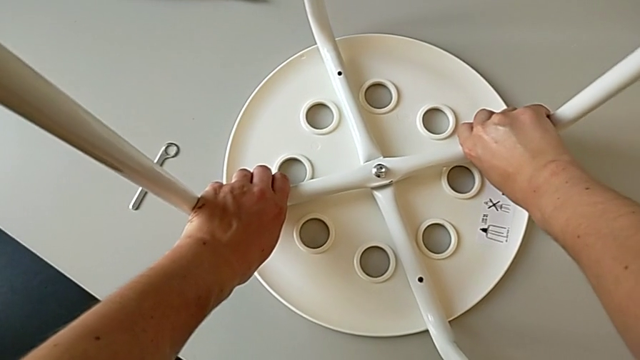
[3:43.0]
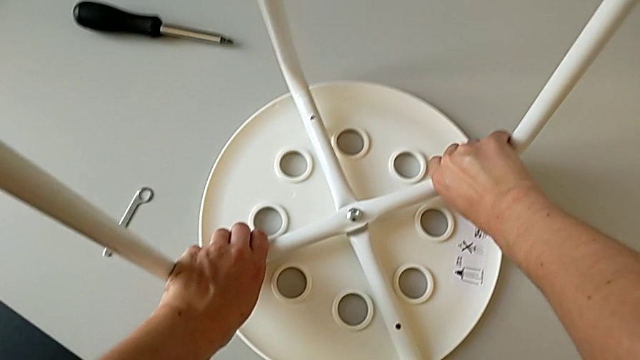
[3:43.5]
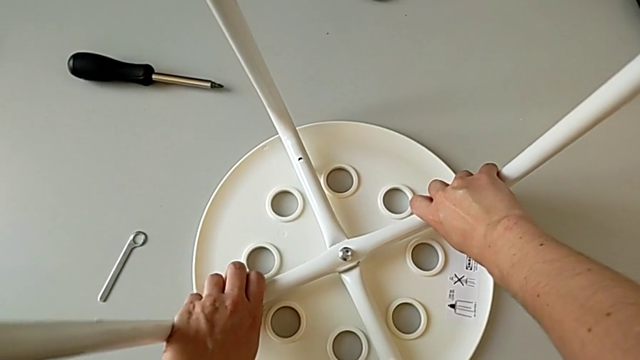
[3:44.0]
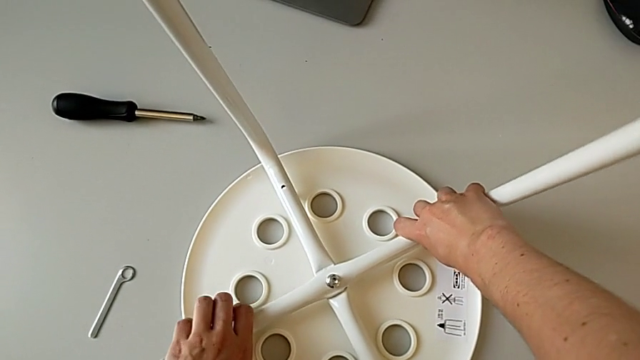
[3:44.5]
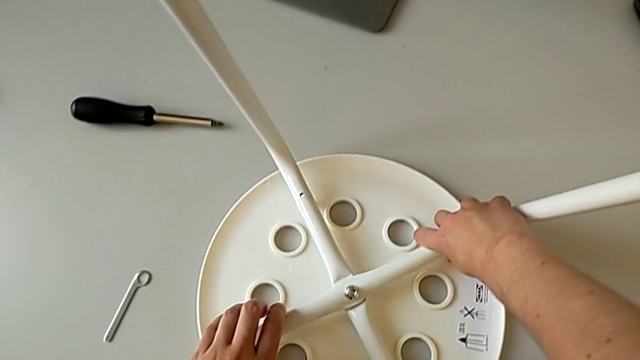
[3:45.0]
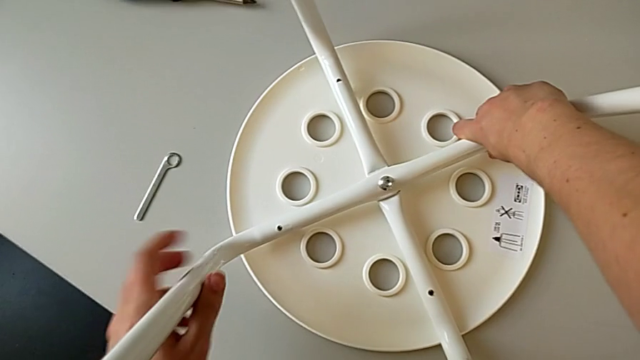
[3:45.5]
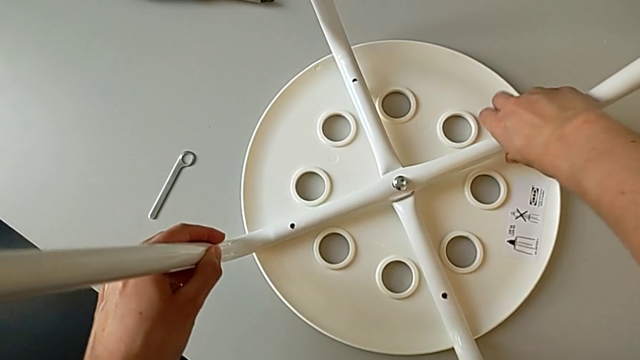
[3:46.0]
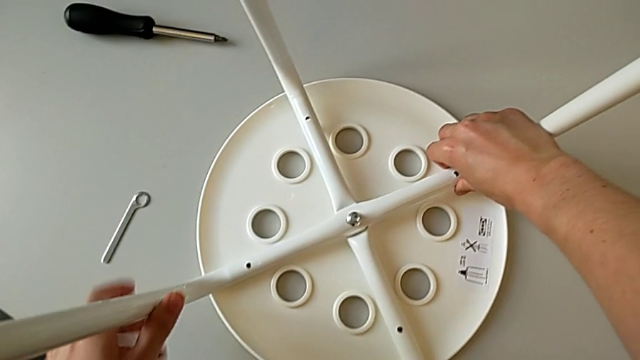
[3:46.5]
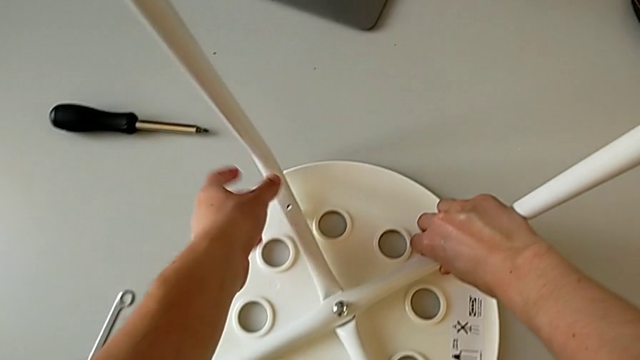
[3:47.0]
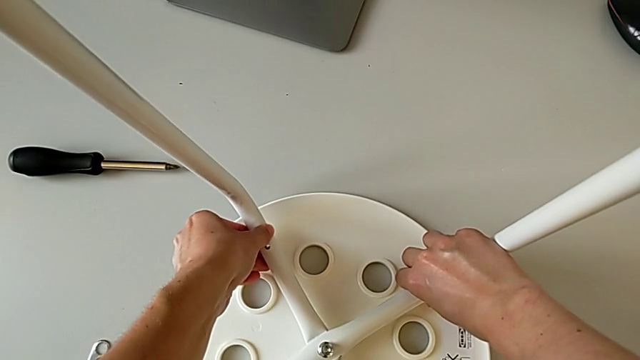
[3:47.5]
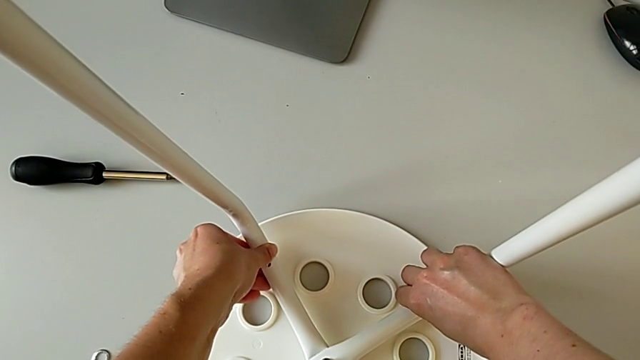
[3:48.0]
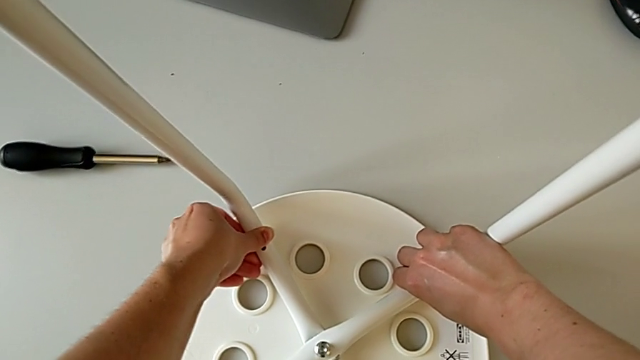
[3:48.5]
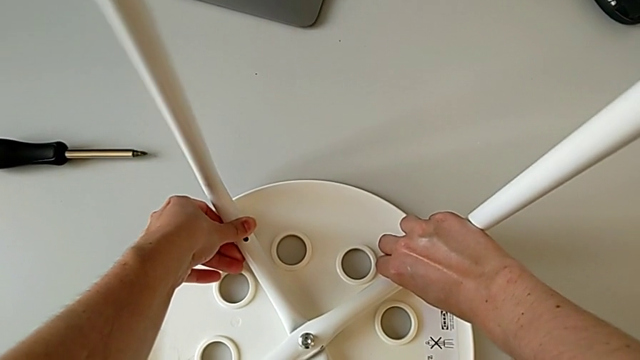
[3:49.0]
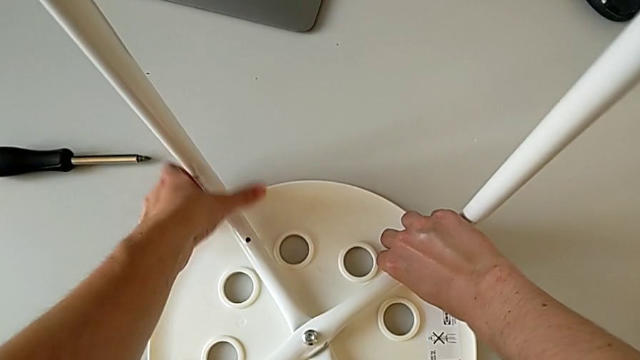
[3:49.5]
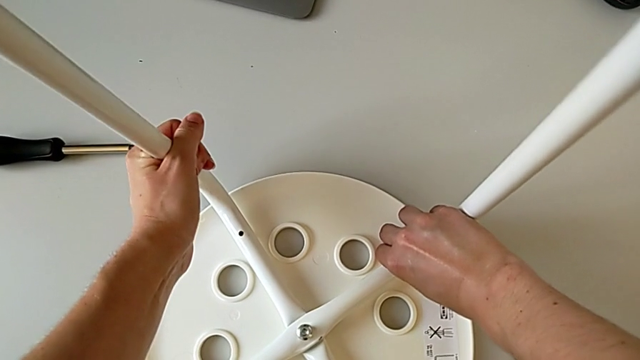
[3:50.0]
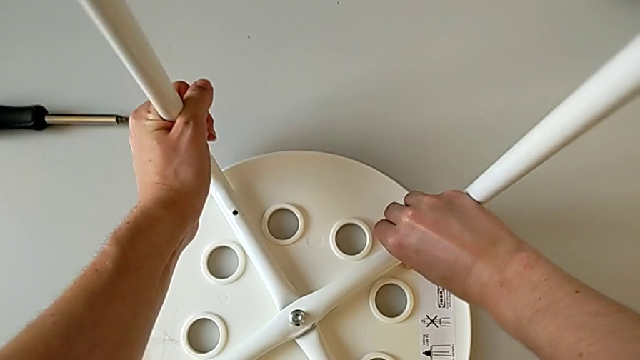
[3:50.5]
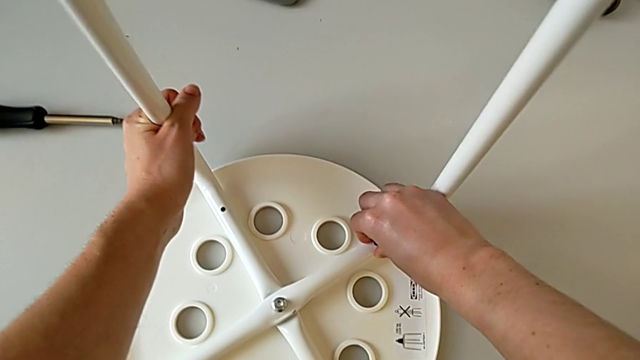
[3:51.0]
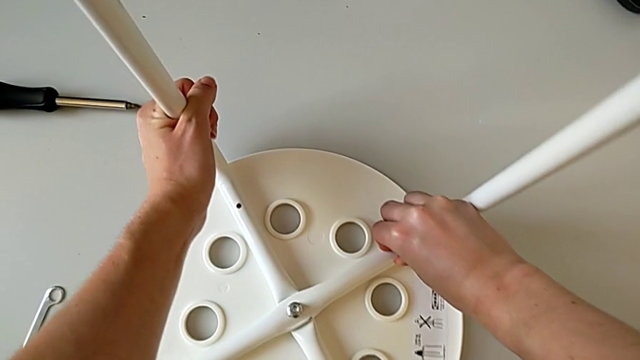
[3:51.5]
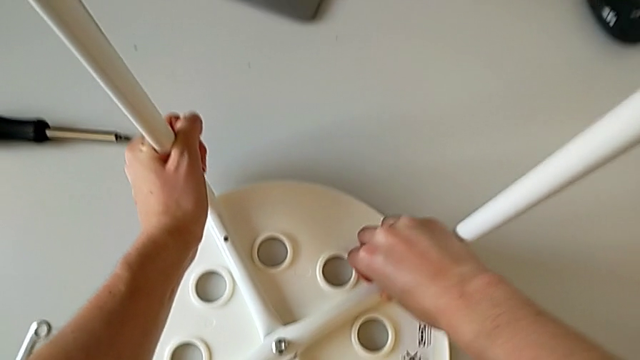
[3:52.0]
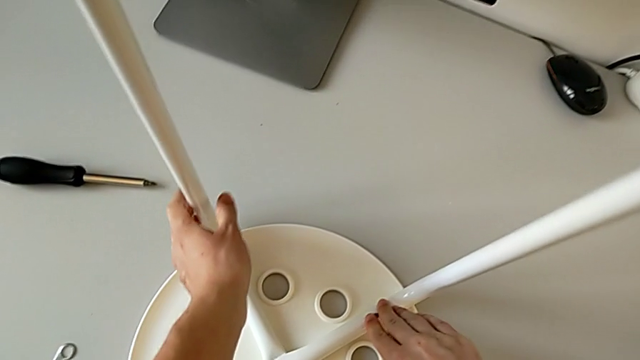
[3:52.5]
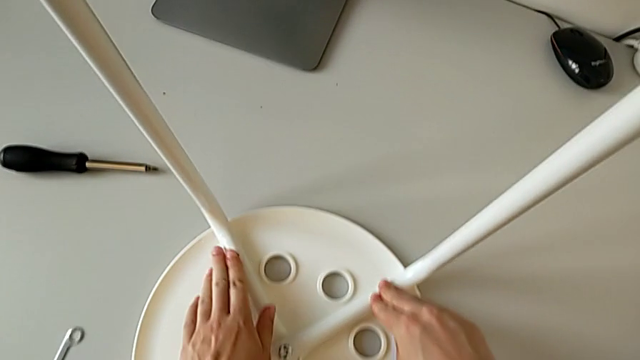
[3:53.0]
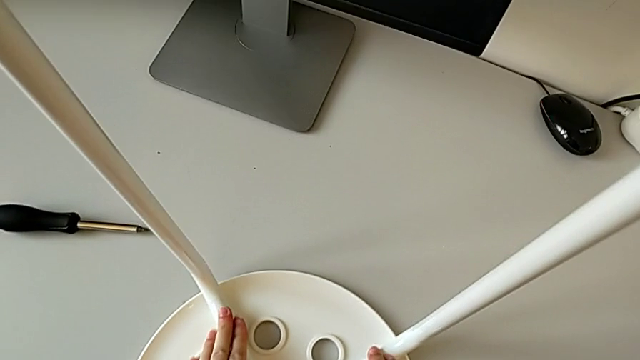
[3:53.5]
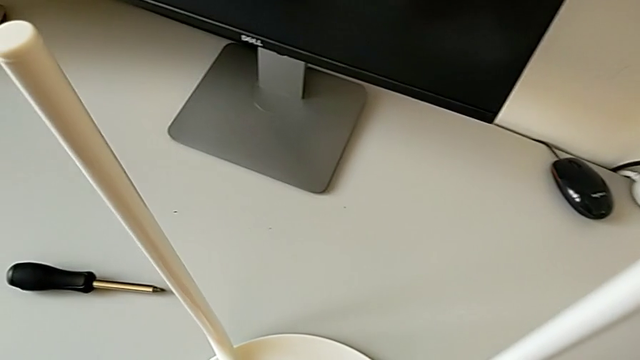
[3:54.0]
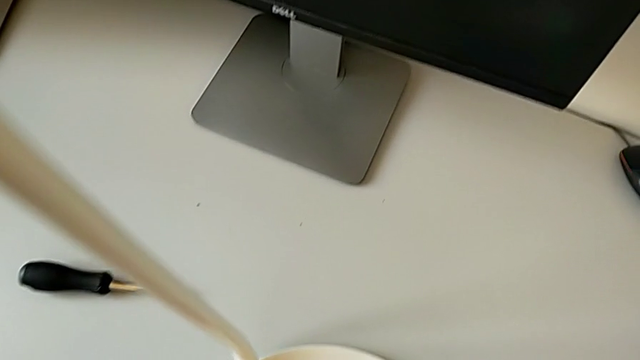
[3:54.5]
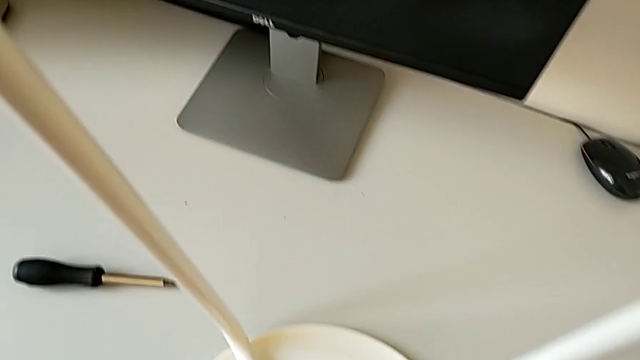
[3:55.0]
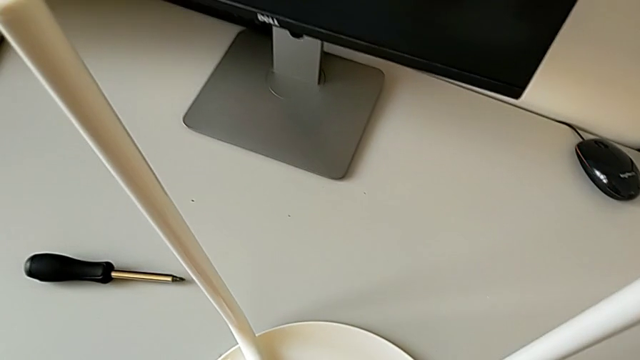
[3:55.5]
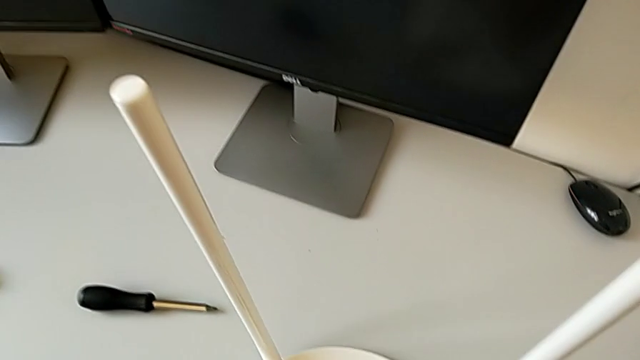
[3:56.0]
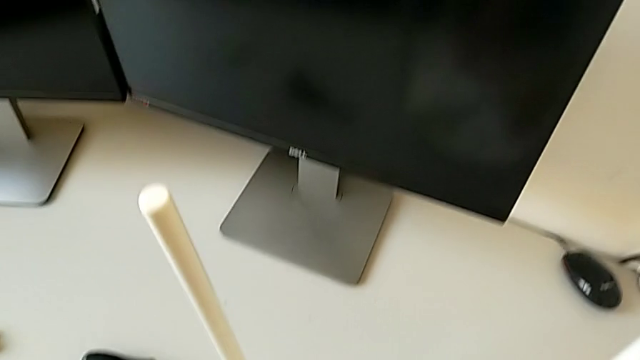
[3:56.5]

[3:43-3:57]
The camera wearer is placing the legs onto the seat. They withdraw the leg, hold it and align it.

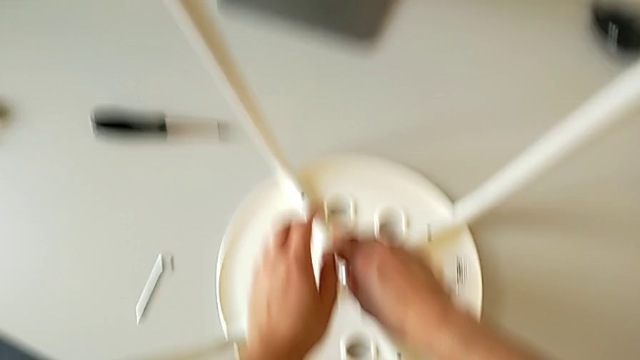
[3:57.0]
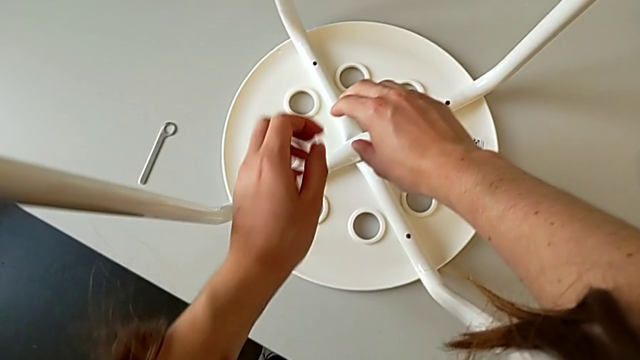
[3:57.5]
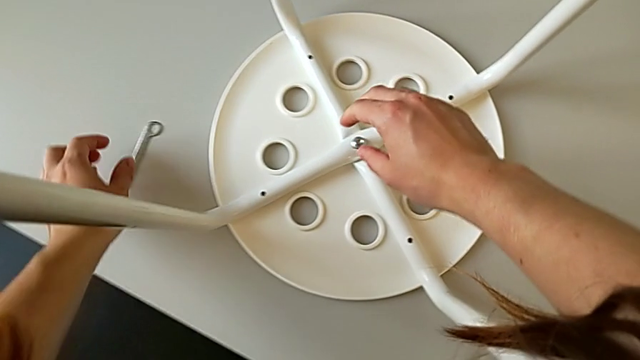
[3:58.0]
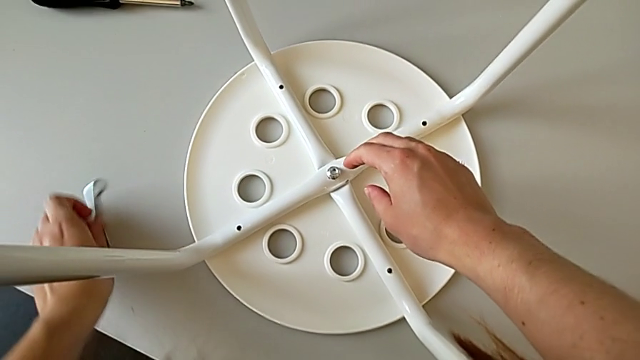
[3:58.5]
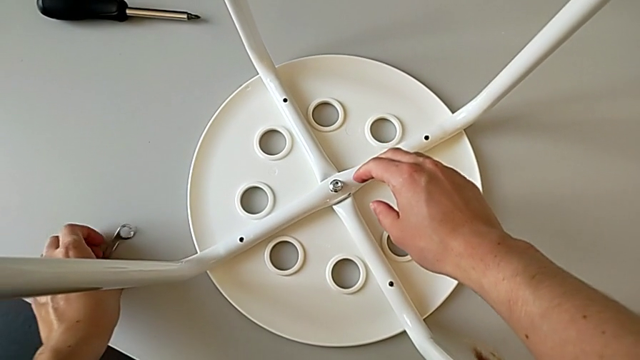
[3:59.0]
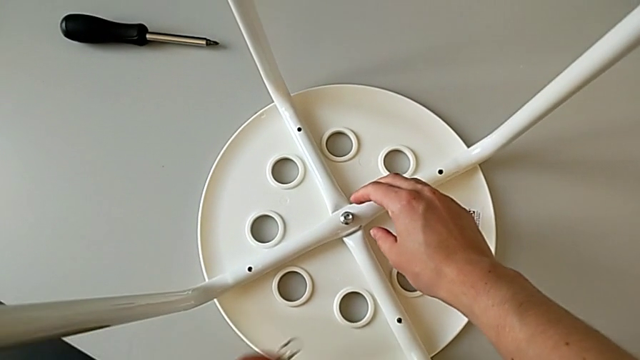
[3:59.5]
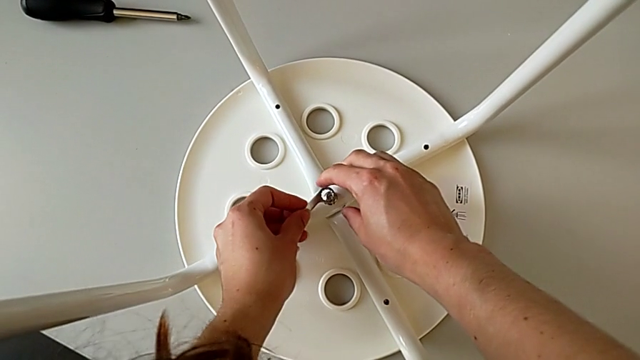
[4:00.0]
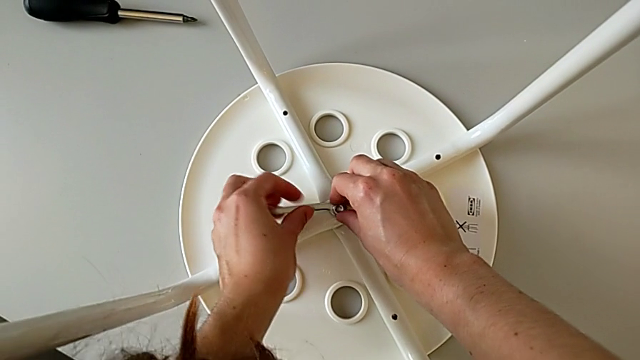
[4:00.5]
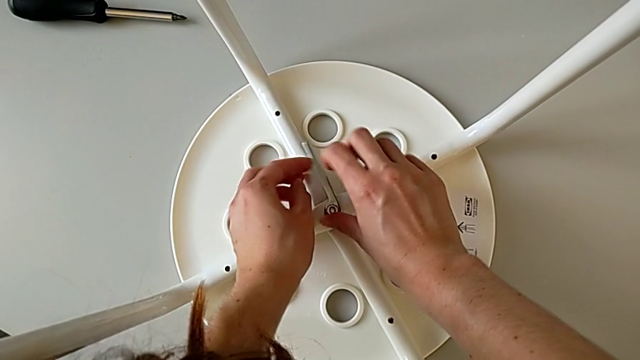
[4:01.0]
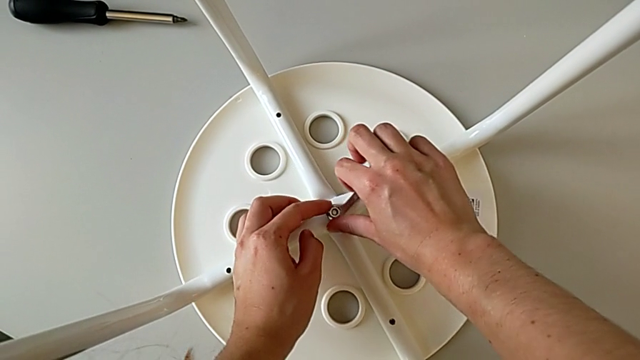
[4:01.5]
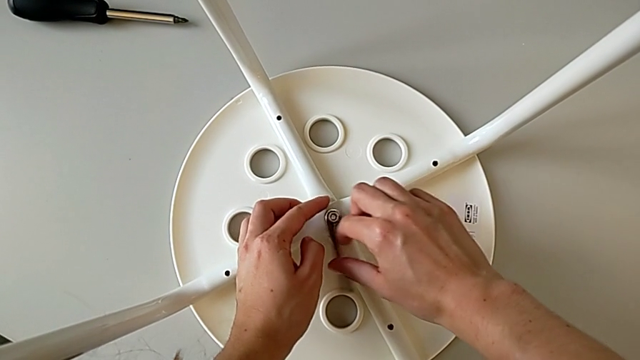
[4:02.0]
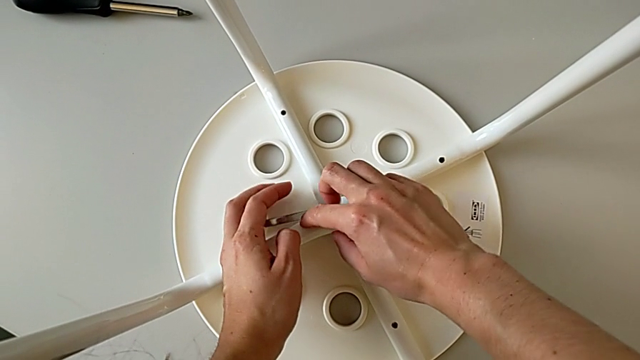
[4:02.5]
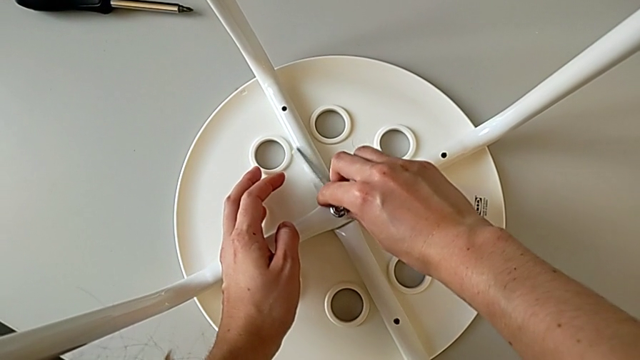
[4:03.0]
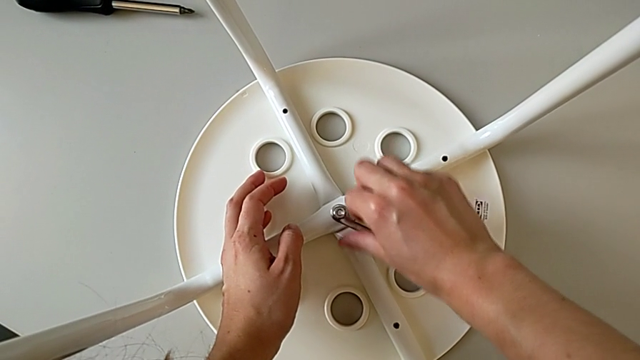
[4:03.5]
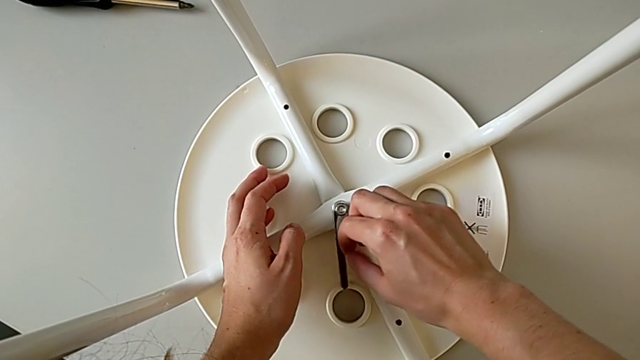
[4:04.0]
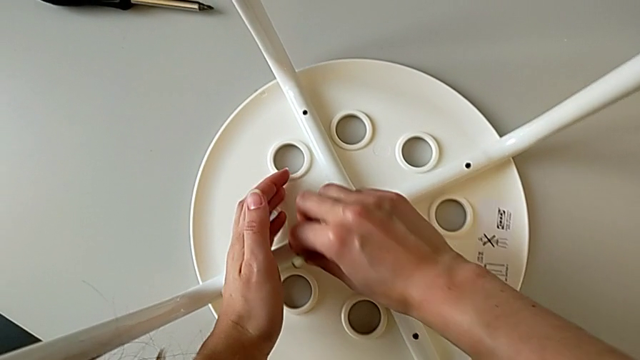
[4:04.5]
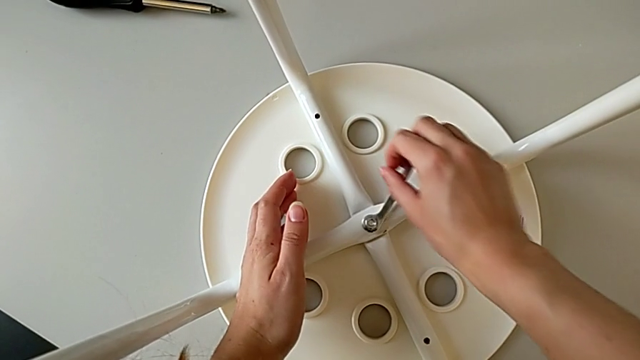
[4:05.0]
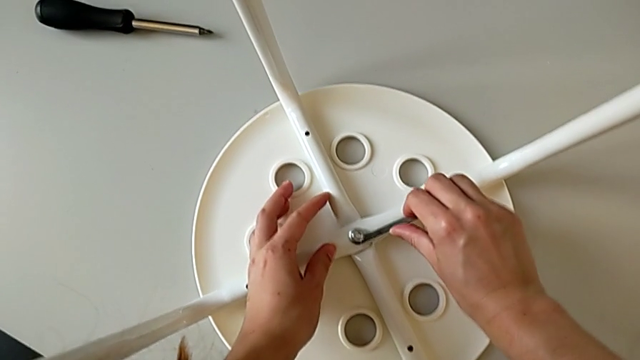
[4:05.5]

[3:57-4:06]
The camera wearer is placing the legs onto the seat. They grab the hexagonal wrench, insert it and begin to screw the hex nut.
